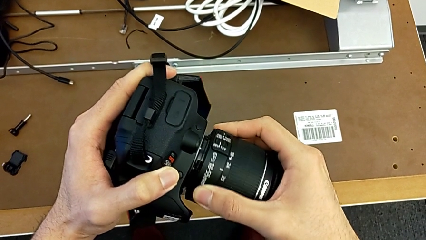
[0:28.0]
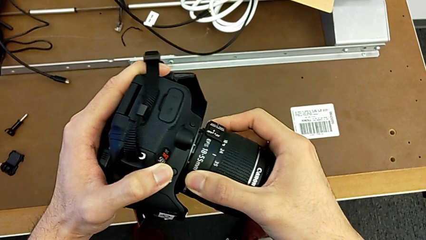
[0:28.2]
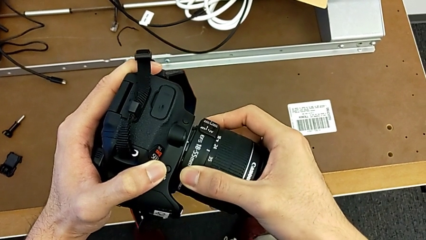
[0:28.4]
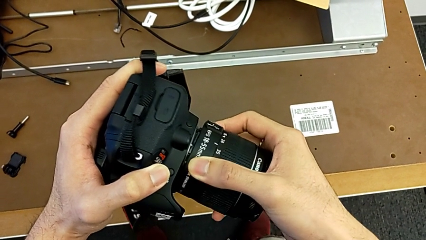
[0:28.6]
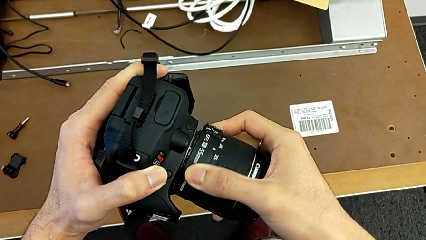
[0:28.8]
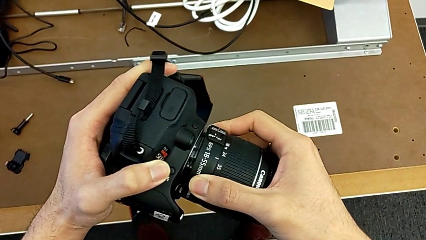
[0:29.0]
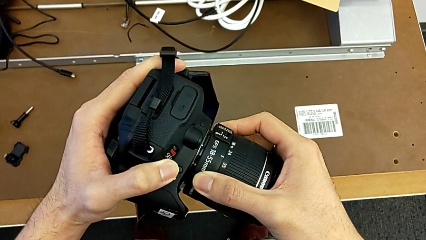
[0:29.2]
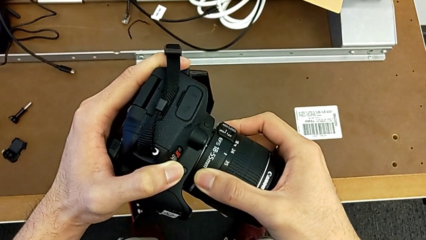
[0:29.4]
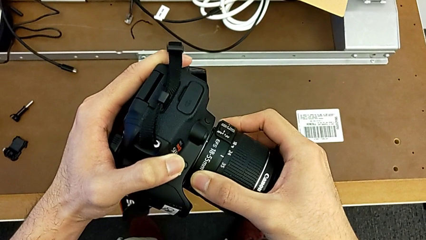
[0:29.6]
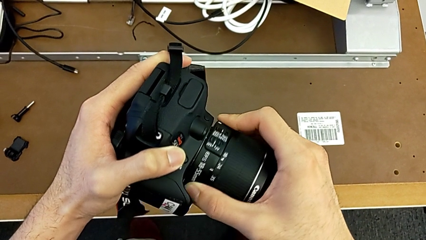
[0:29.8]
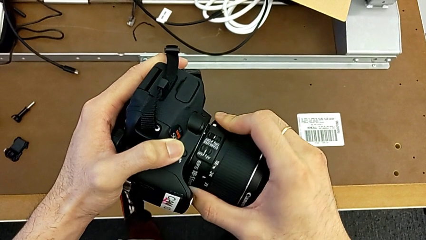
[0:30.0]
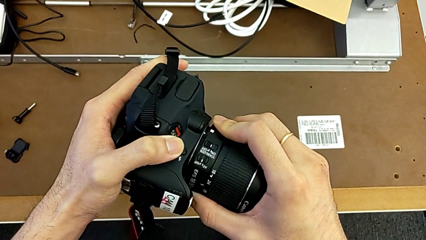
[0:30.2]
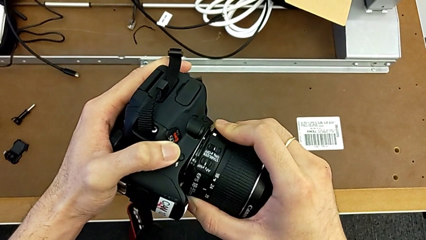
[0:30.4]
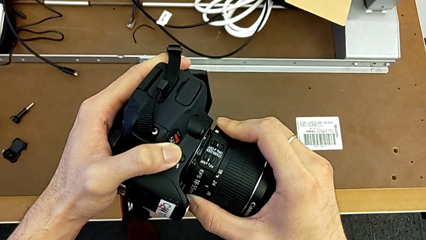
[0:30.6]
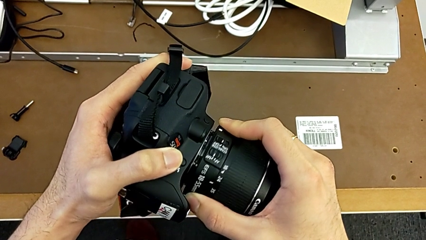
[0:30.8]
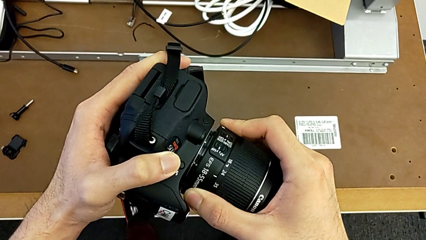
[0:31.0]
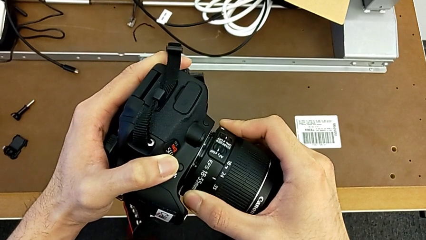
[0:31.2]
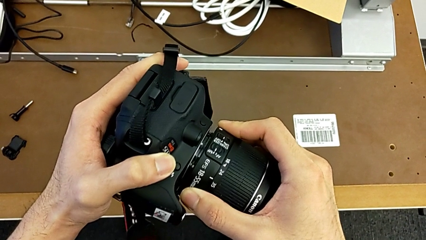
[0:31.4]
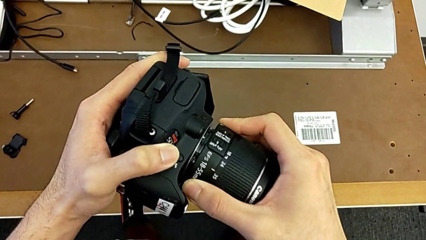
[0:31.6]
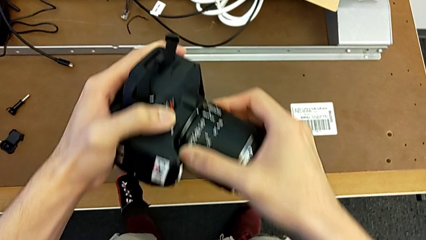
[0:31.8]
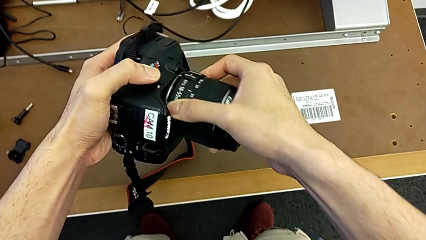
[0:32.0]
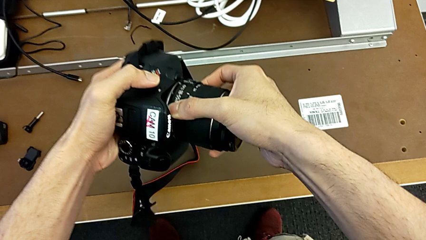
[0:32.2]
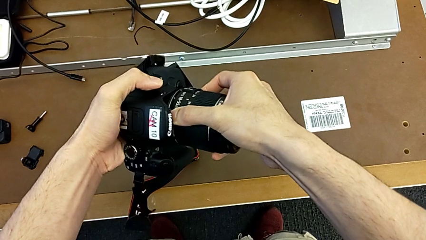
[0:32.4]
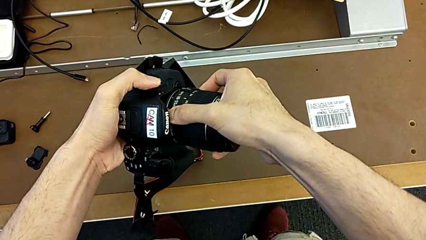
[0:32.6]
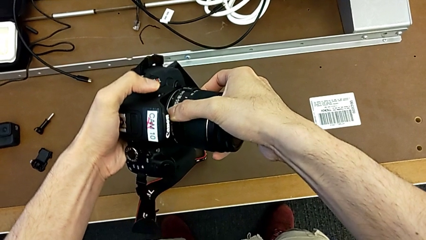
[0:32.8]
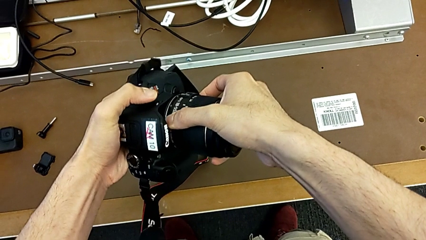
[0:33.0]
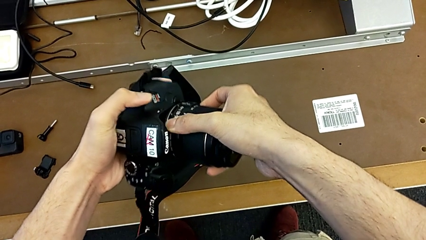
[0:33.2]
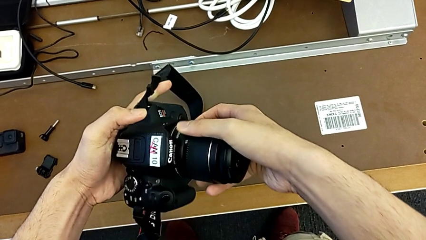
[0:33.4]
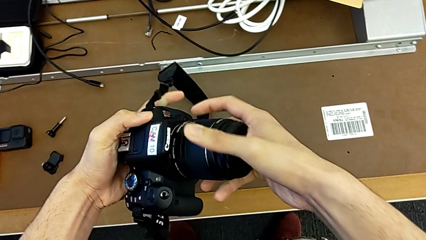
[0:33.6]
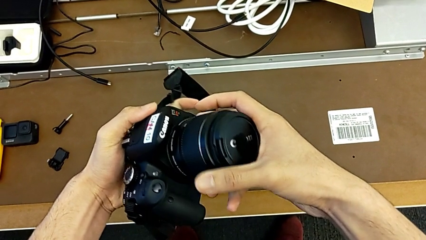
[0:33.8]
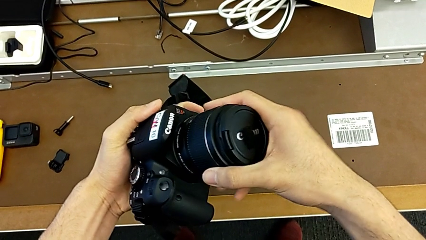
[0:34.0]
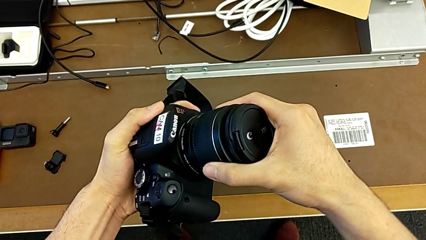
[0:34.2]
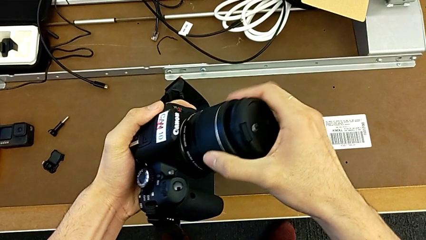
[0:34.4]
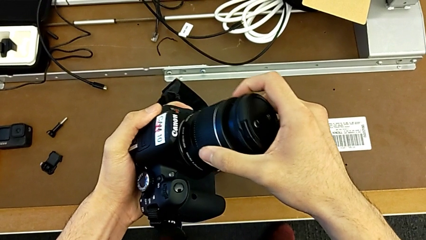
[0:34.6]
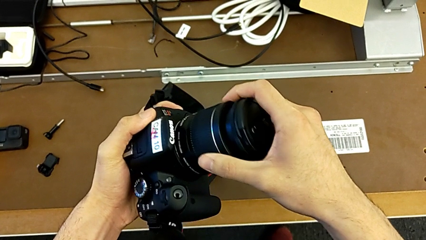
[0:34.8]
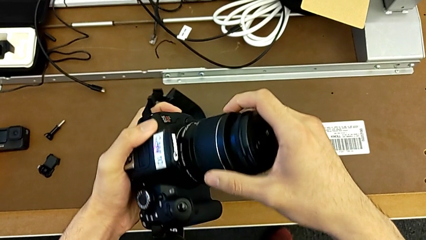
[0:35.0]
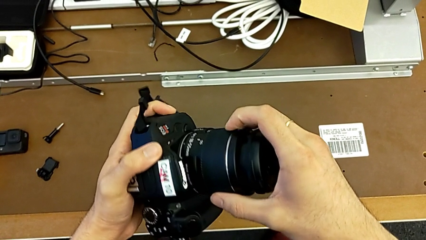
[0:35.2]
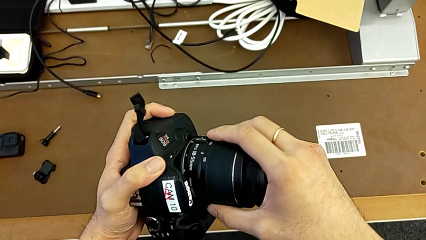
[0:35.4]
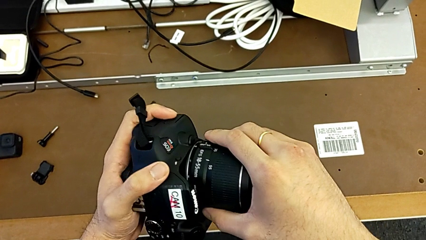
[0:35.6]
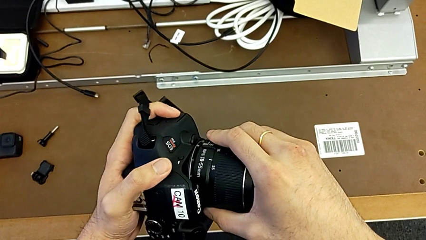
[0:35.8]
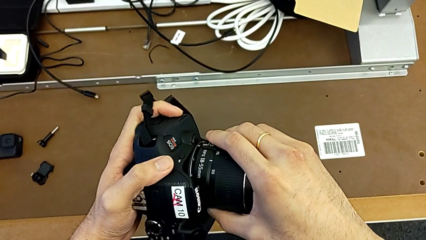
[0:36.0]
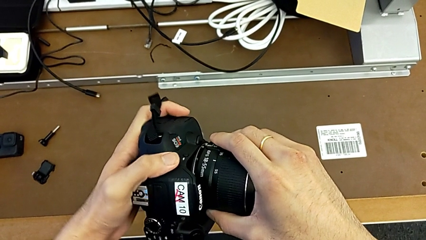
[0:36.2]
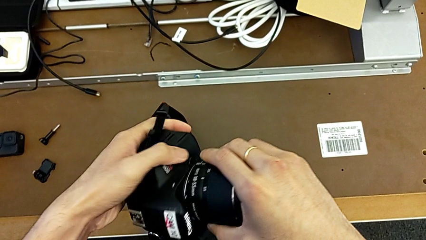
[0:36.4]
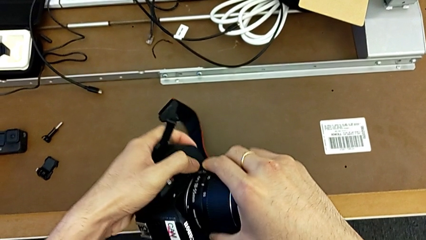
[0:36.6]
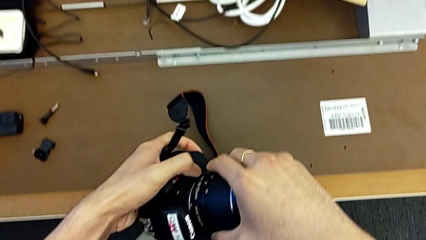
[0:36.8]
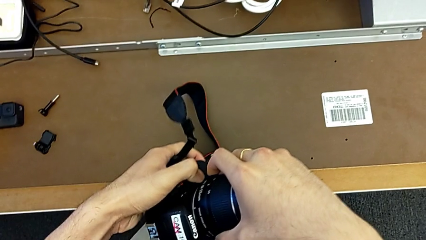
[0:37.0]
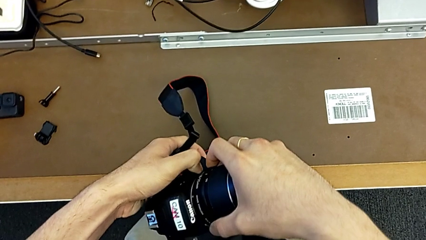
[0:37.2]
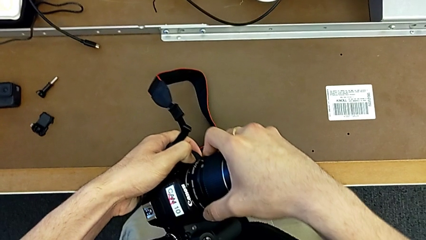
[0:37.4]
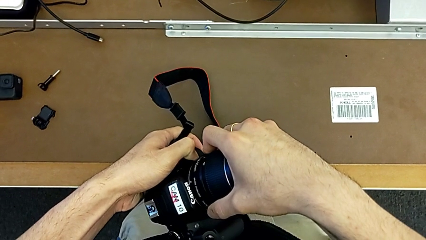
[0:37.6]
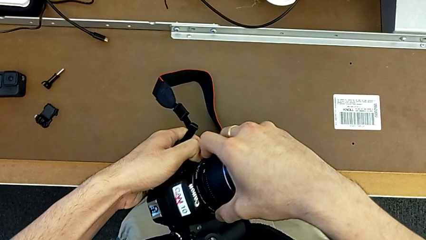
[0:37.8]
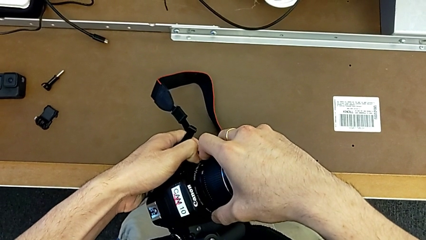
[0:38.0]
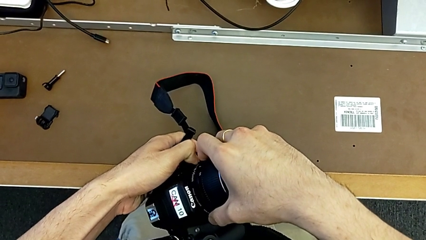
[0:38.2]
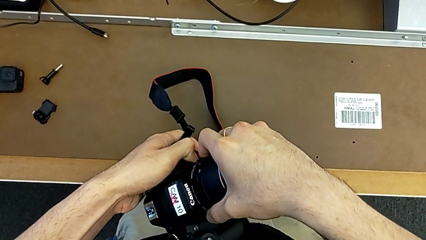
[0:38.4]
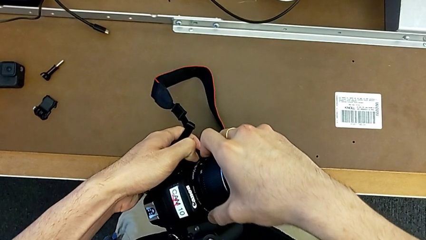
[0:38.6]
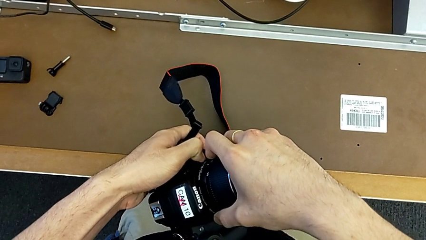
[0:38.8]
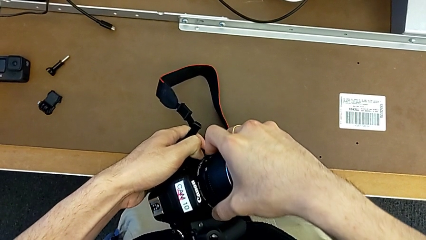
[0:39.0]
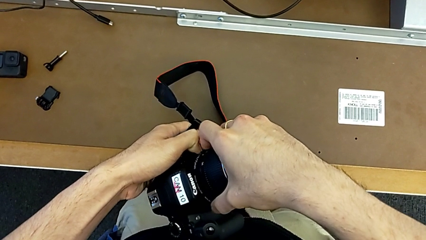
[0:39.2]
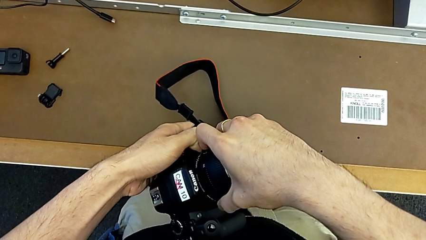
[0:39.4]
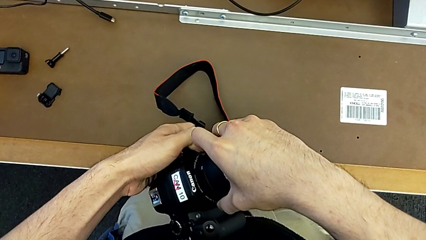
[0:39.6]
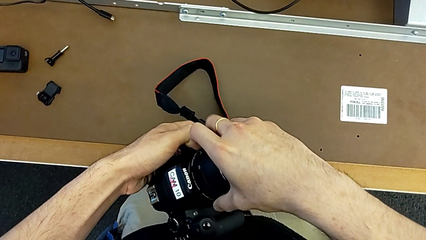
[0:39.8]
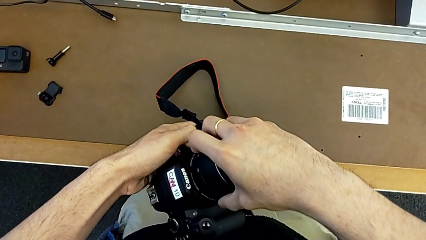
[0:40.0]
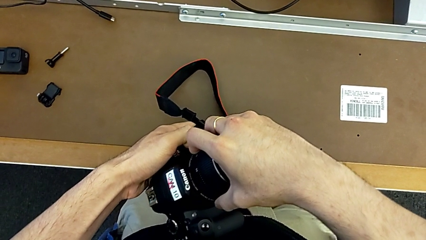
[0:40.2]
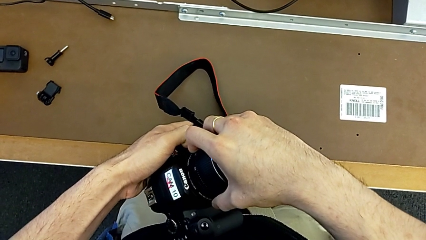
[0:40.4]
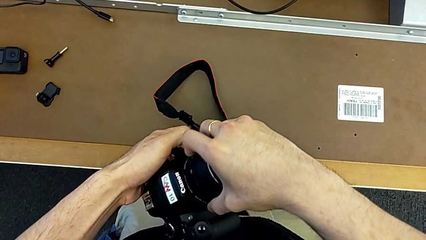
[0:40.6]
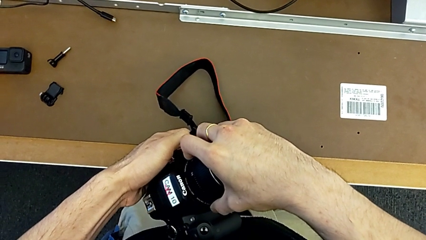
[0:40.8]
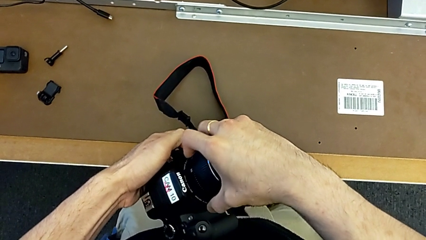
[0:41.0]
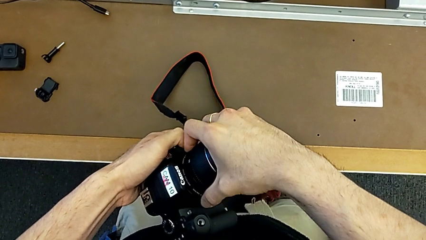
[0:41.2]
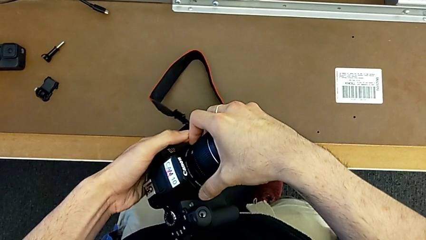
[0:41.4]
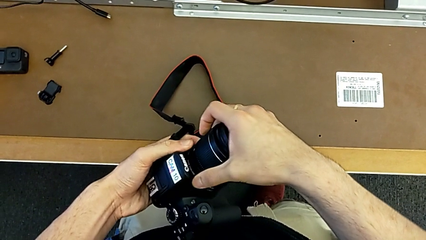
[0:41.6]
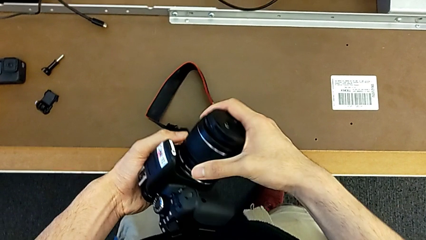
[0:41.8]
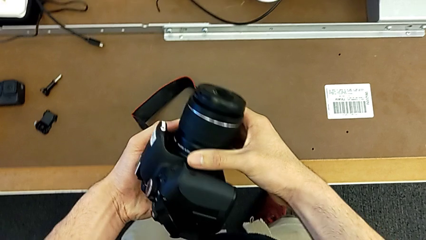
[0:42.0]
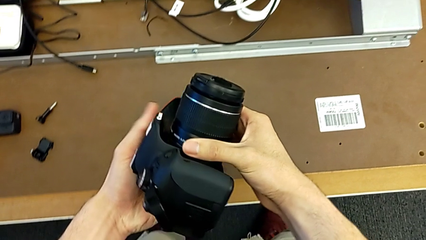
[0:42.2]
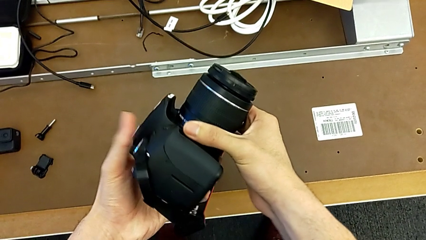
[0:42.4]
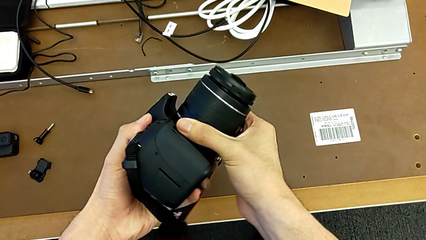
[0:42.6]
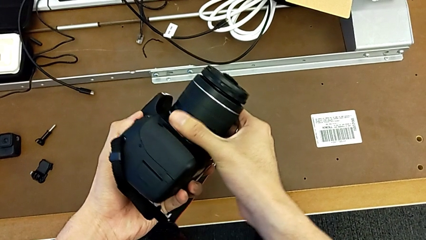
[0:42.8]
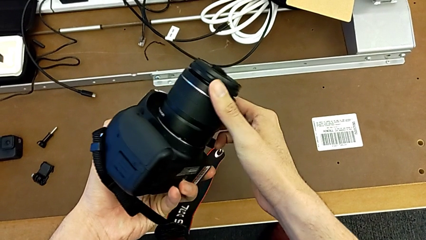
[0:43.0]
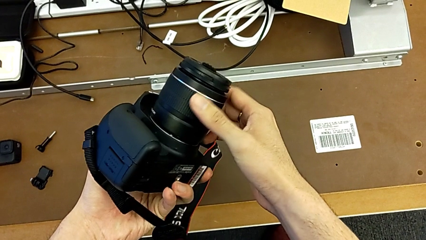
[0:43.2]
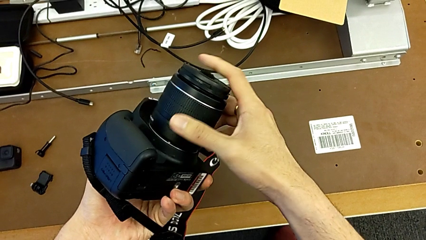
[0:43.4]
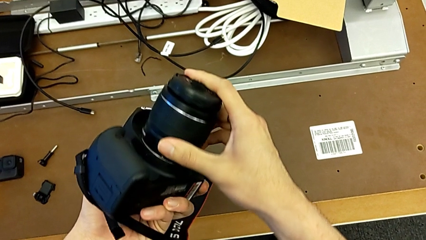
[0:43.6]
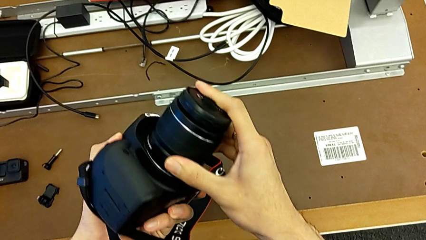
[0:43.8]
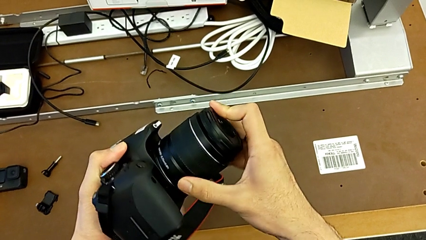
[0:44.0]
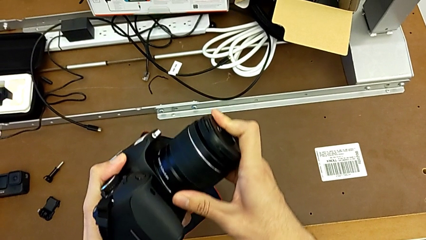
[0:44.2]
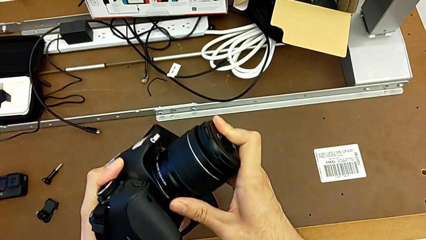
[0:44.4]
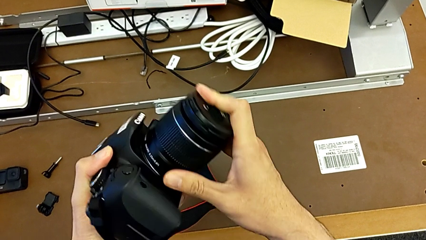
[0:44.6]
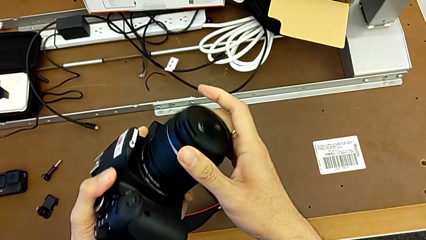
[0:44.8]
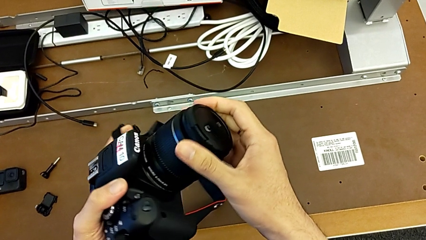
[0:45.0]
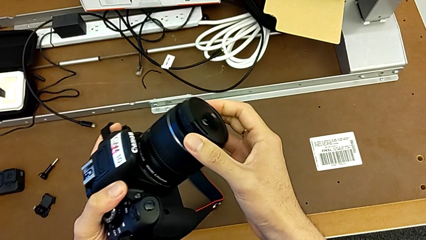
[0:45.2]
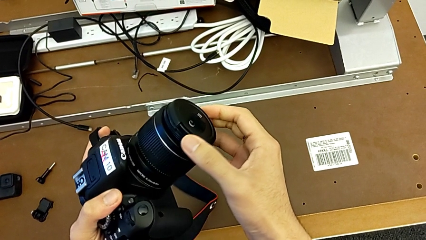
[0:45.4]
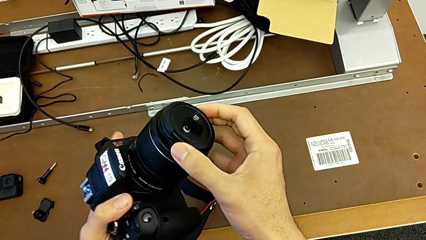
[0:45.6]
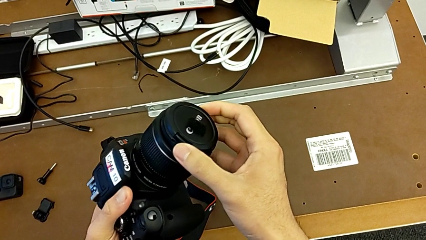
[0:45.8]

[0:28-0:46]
The camera wearer is attaching the lens. They rotate the lens, rotate it, press the release button with the left hand, assemble the lens with the right hand and inspect the DSLR.
